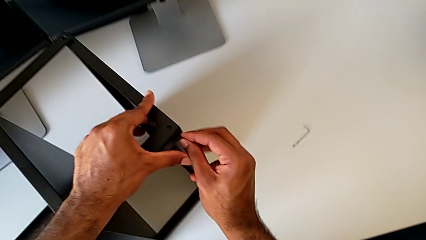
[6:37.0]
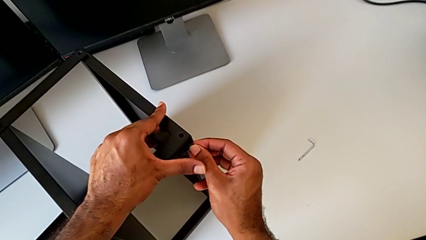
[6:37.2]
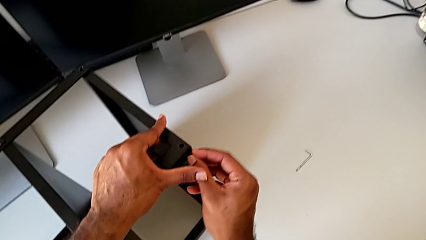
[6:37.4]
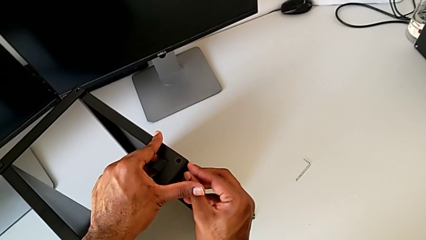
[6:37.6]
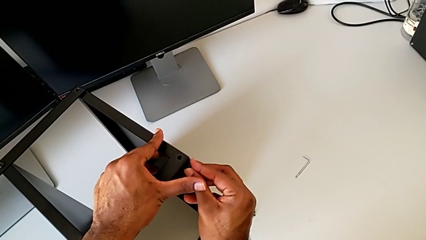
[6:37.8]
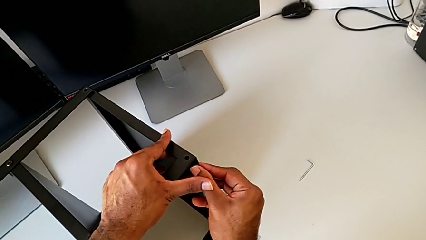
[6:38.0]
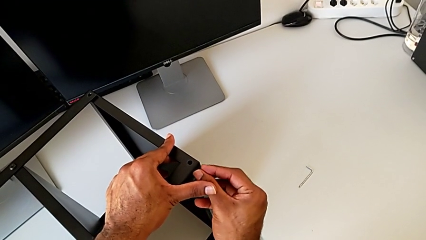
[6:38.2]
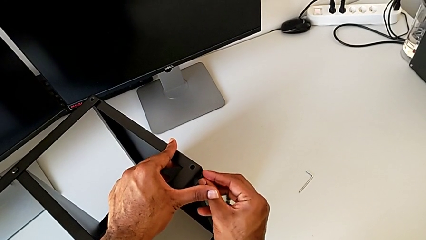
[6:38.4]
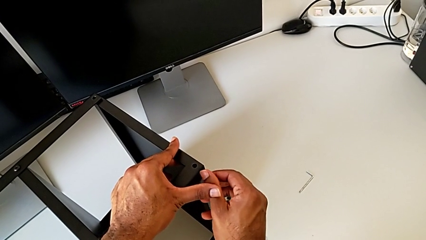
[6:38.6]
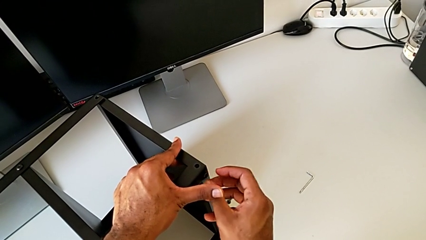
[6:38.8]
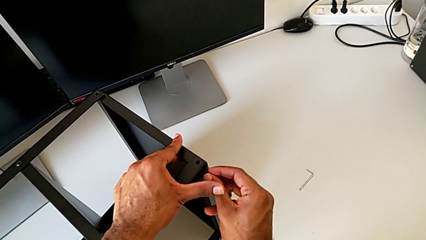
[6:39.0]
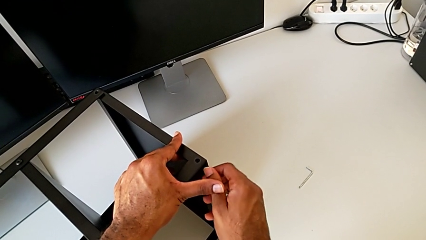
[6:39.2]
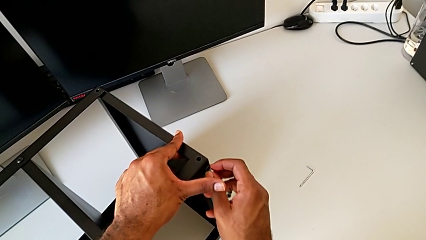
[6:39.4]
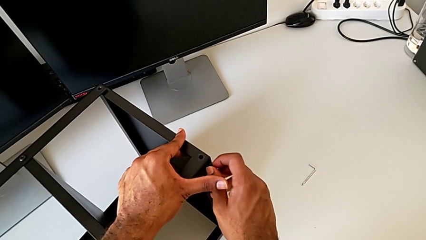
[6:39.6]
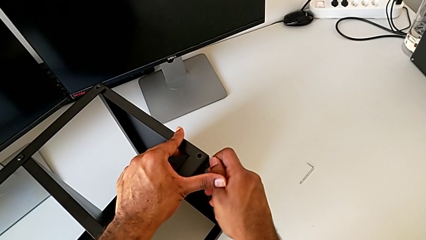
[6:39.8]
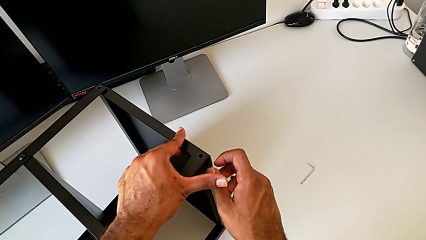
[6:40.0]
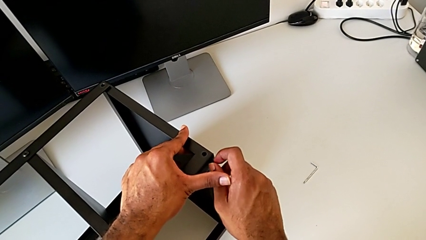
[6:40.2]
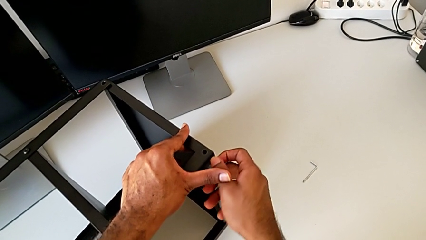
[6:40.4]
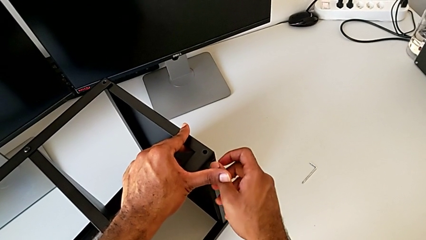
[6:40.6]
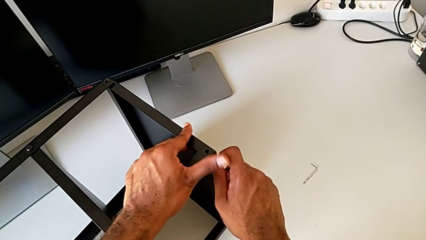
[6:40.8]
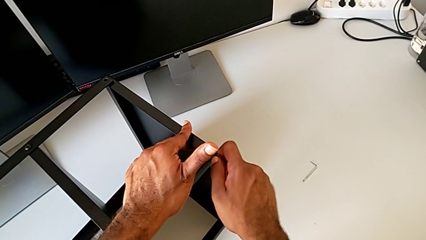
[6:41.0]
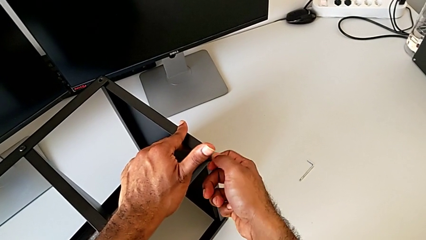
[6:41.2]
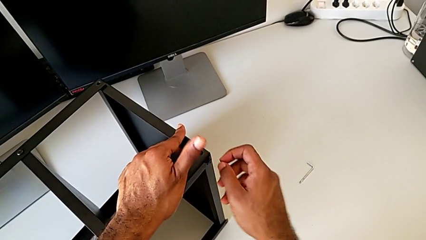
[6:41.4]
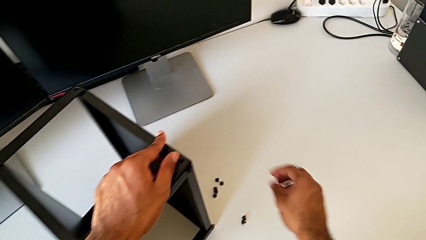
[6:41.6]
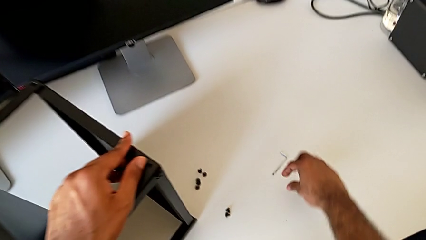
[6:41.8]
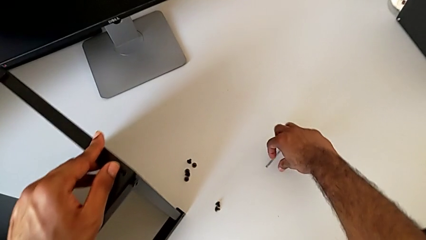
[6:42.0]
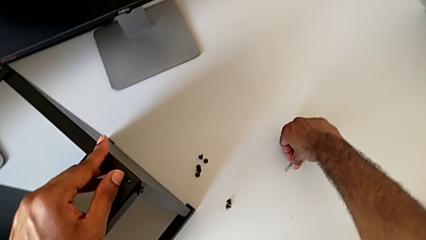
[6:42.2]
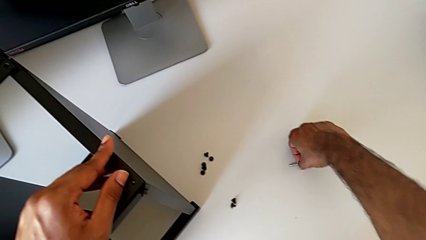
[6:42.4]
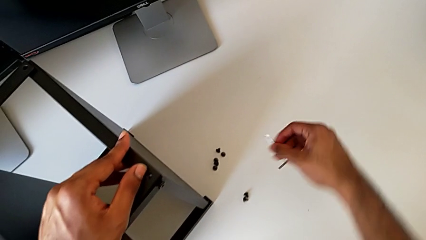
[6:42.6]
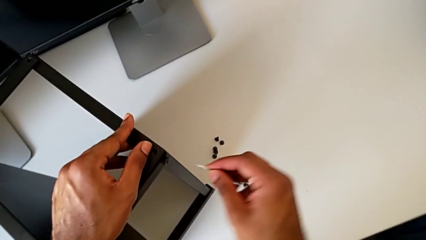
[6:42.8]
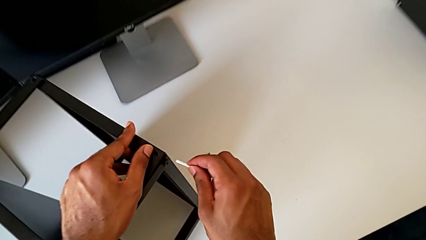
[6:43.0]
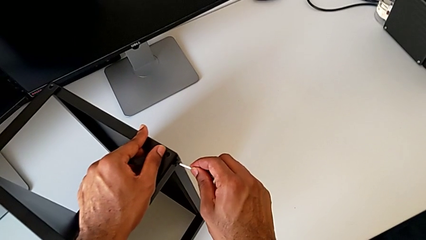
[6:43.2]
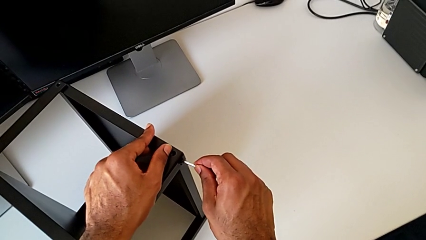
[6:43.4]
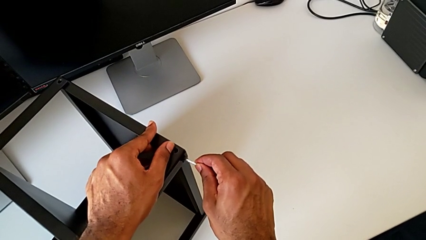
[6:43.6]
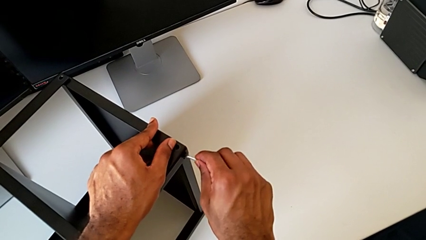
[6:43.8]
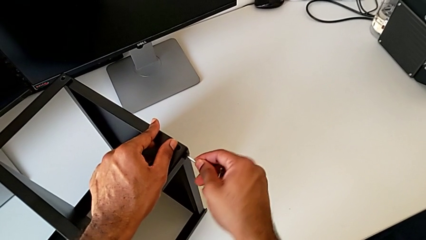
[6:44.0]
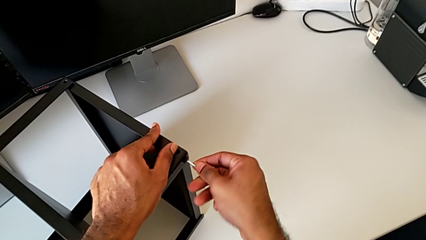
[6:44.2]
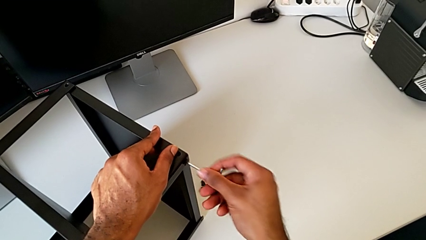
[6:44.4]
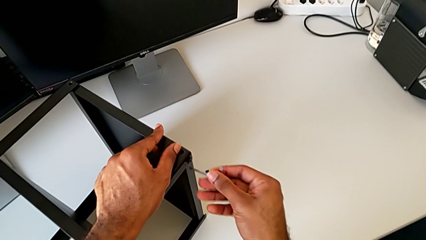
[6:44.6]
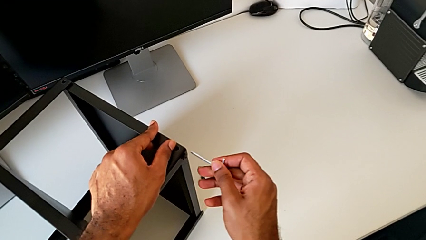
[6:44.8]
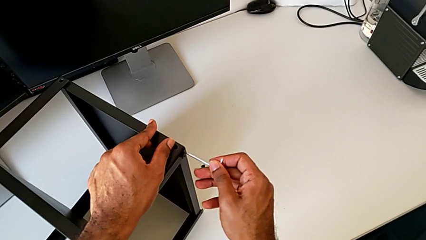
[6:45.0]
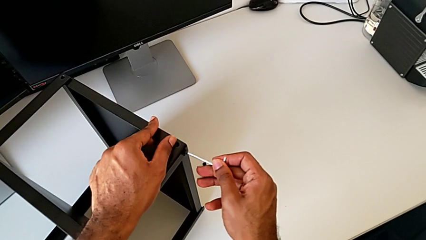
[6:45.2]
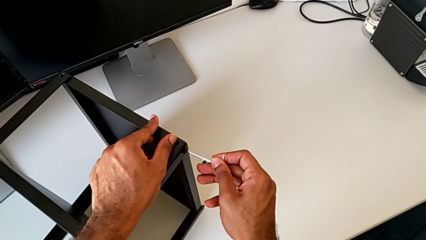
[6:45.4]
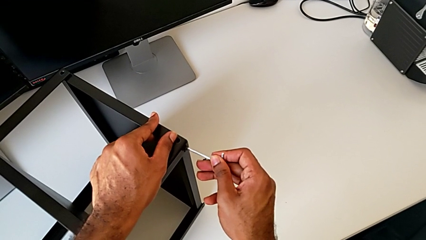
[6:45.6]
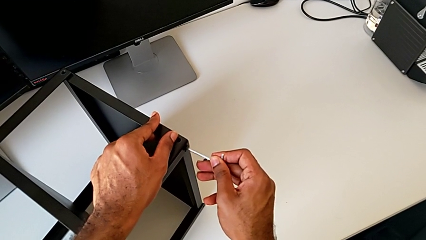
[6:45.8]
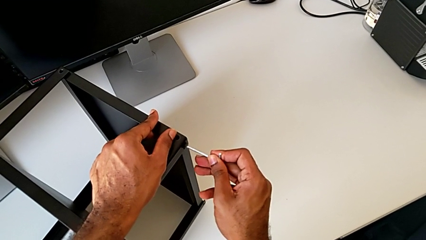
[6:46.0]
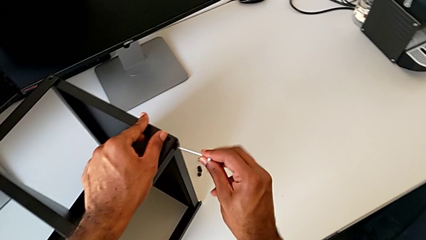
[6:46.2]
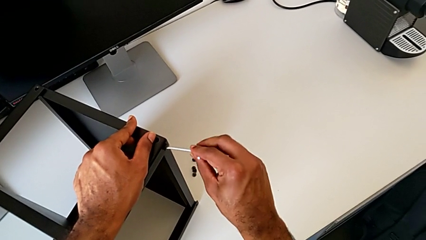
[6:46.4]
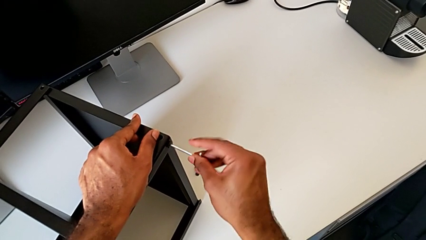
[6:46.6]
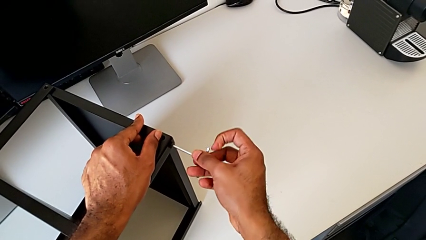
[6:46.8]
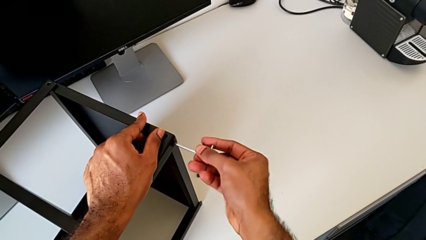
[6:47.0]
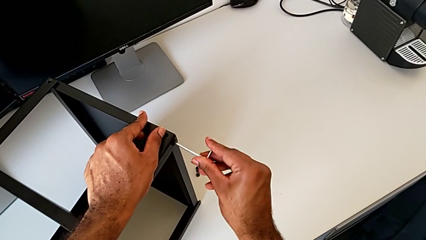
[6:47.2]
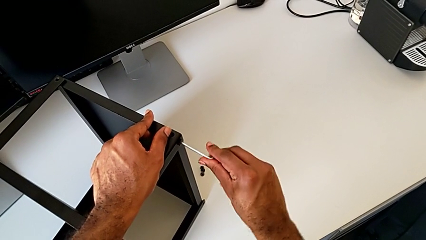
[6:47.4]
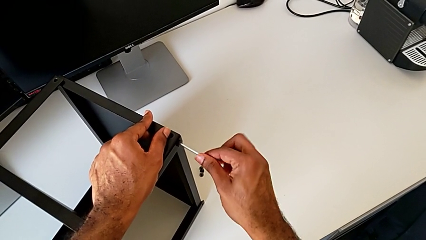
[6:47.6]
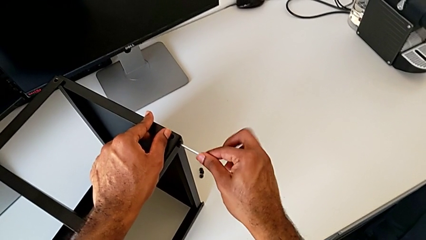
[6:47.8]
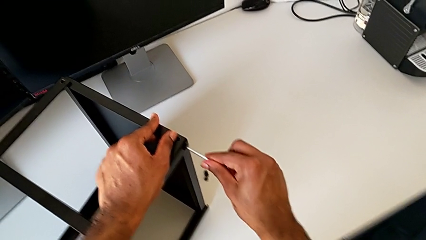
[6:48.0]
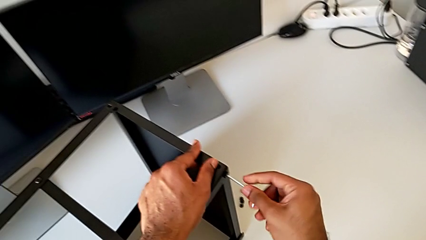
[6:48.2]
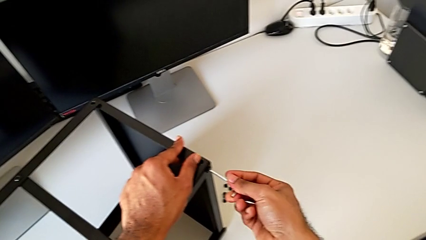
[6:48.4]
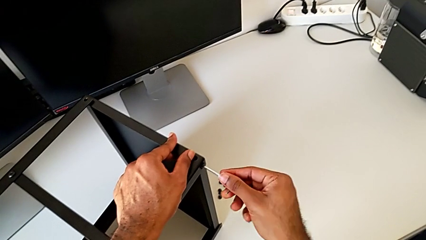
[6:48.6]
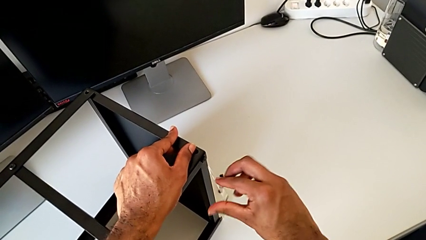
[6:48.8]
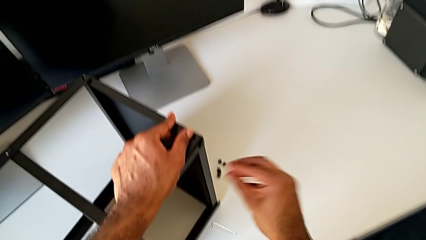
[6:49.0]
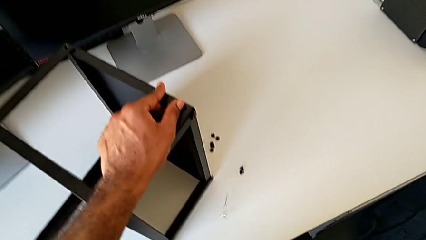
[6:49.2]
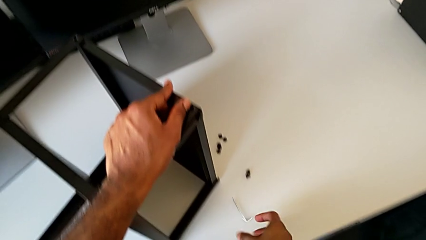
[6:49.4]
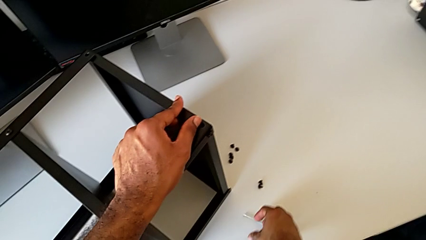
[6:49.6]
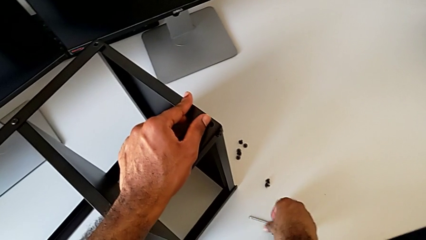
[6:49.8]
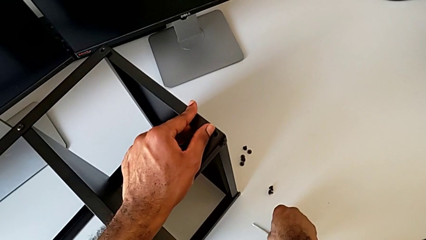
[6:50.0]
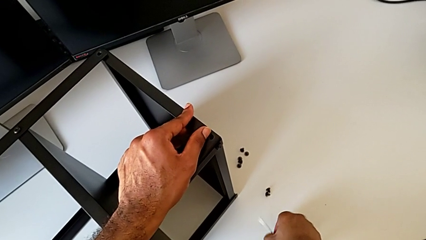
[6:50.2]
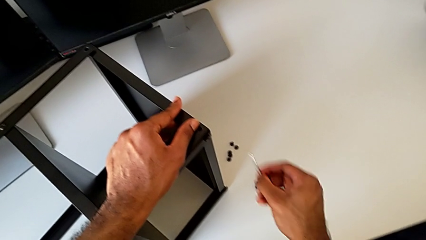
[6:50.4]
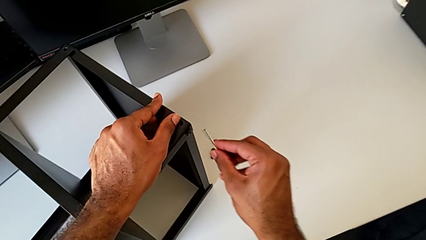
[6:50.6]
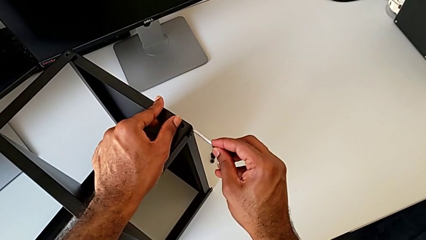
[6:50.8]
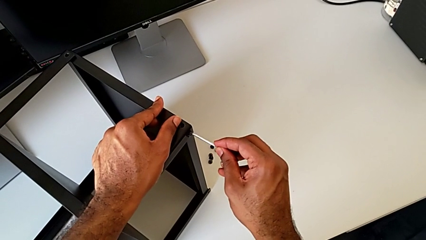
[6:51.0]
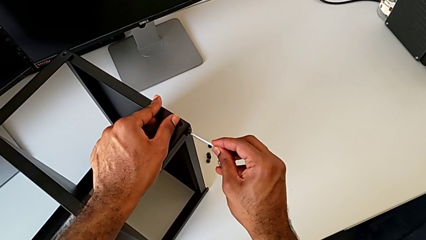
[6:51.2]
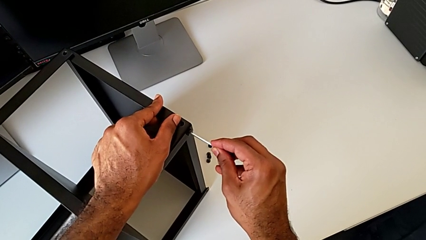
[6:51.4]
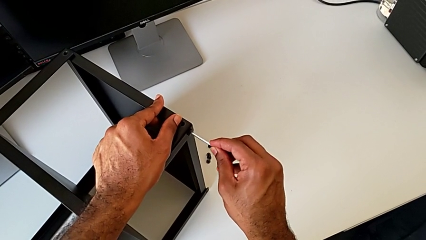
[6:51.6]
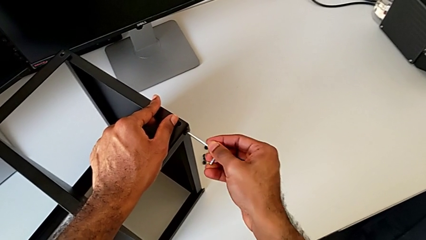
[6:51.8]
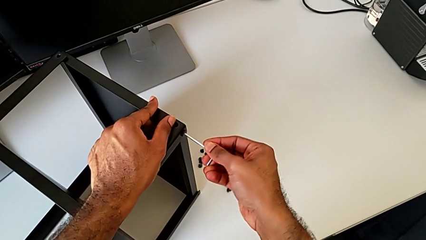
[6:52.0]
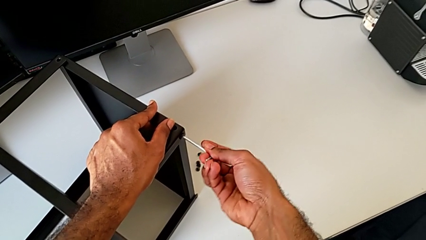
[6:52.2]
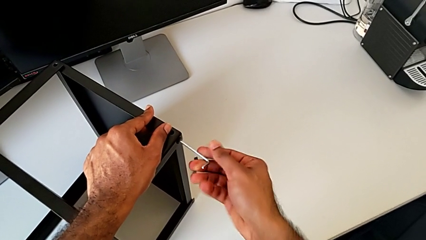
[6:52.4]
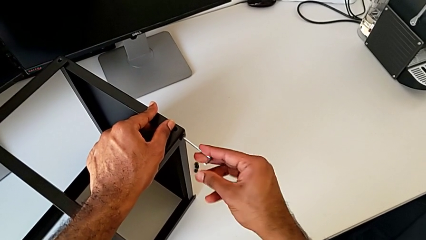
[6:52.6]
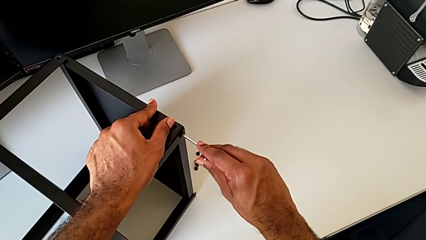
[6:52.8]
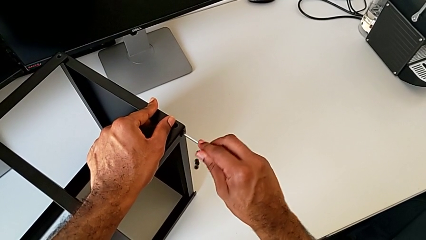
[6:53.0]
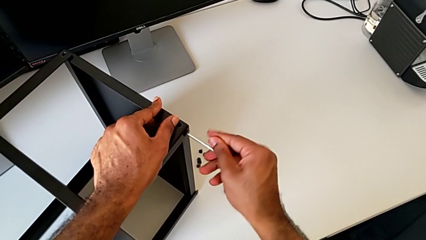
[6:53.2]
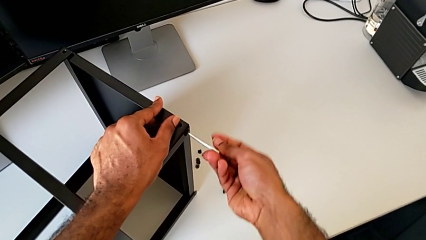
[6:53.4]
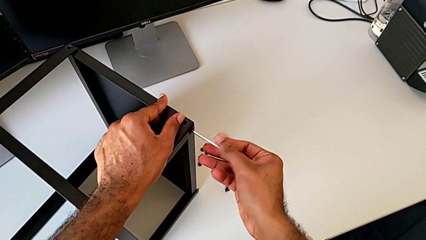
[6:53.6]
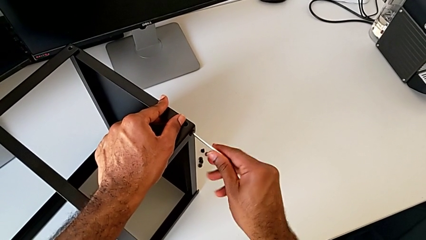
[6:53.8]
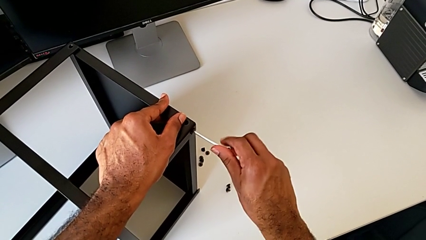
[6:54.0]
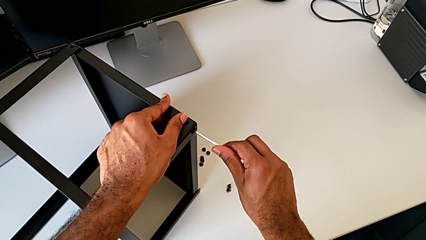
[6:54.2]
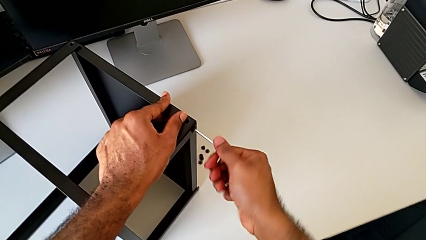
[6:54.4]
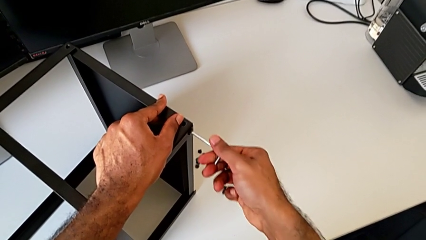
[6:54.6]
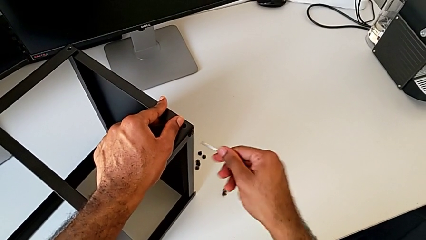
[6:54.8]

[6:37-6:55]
The camera wearer is screwing the first leg of the top tray. They screw the hex socket head, grab the Allen wrench, insert it, screw the hex socket head, wrongly drop the Allen wrench, grab it, rotate it and withdraw it.
